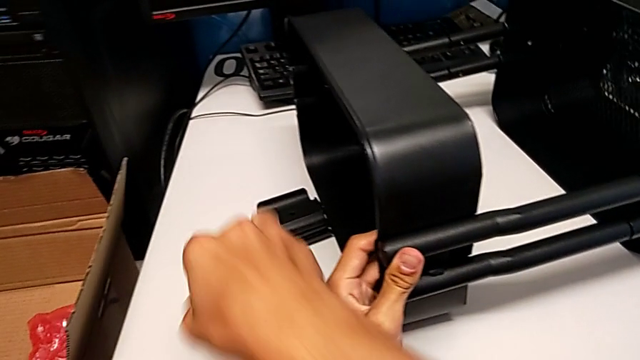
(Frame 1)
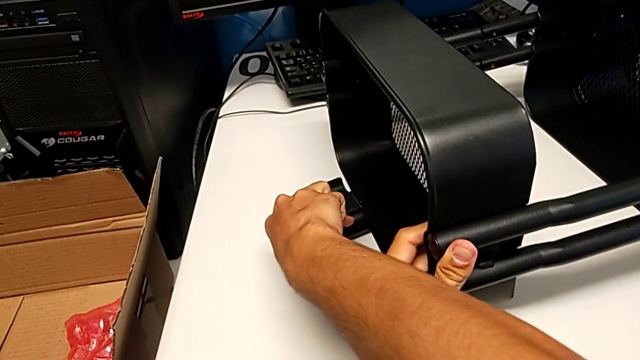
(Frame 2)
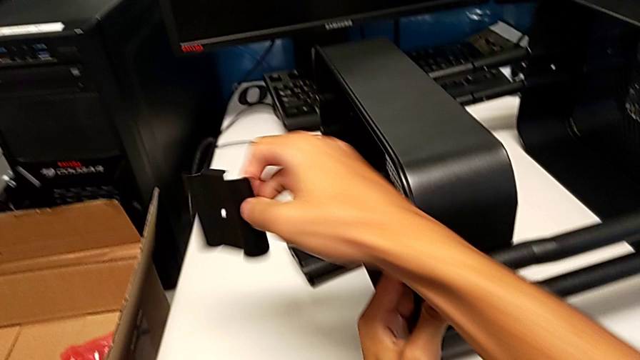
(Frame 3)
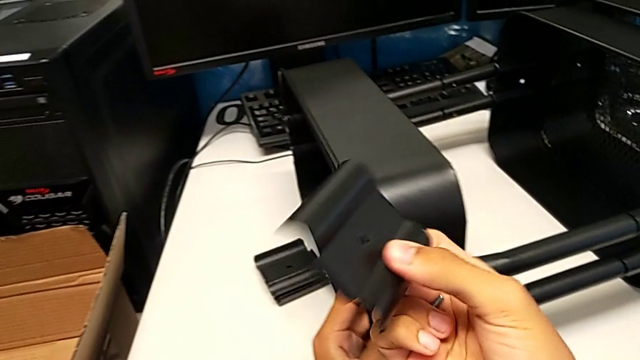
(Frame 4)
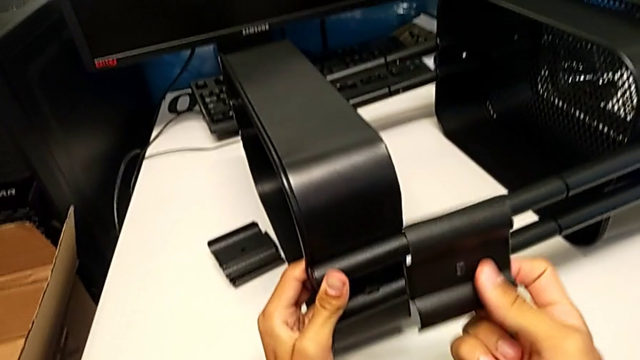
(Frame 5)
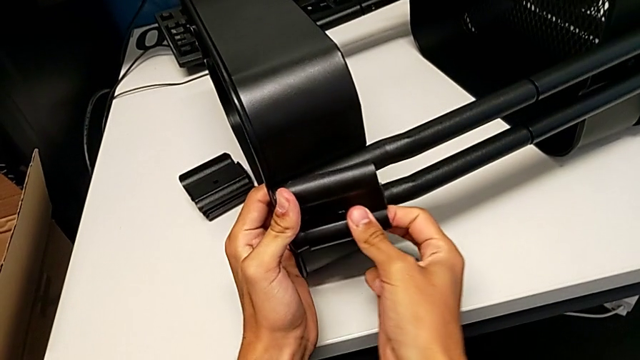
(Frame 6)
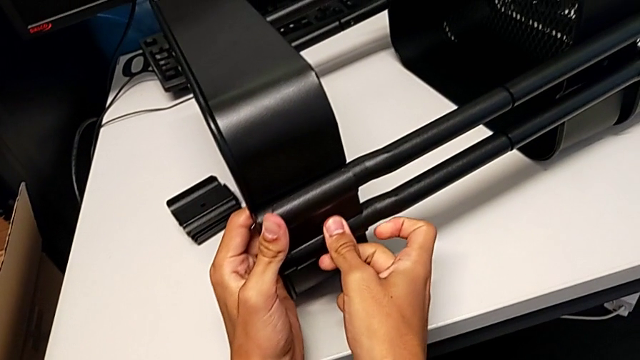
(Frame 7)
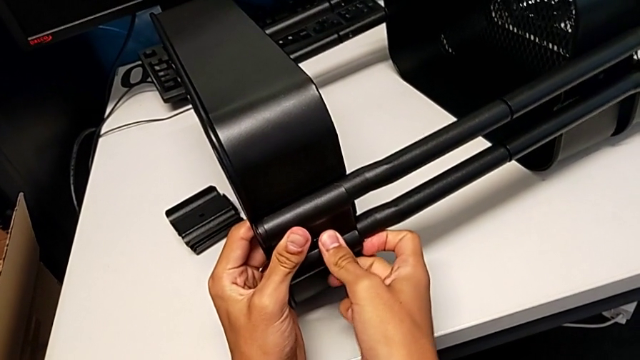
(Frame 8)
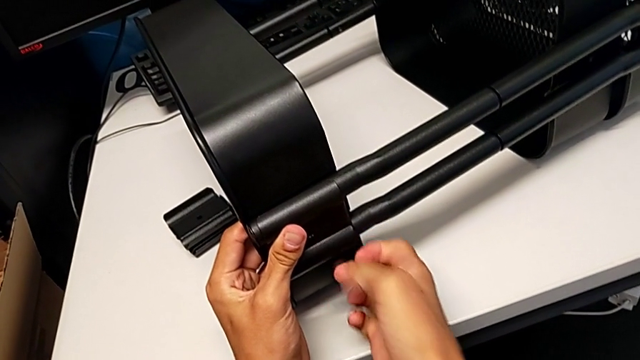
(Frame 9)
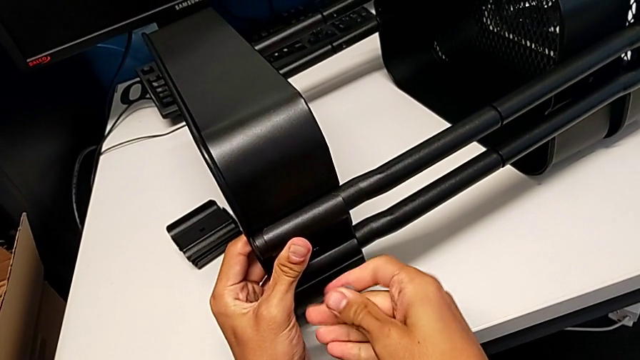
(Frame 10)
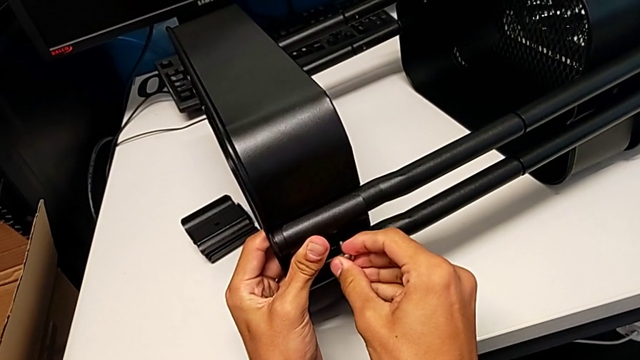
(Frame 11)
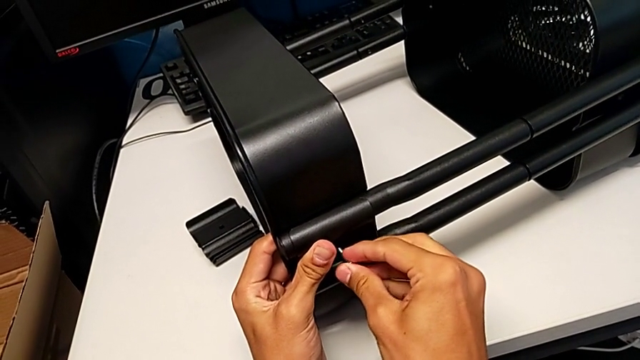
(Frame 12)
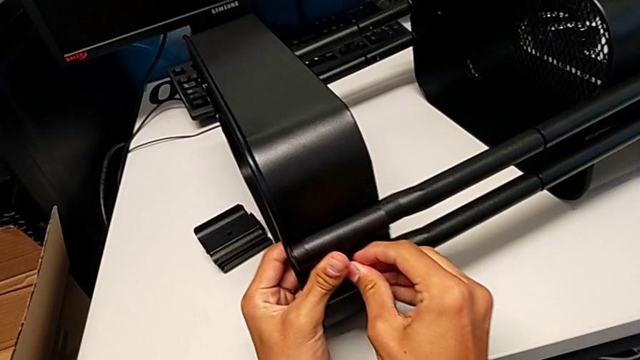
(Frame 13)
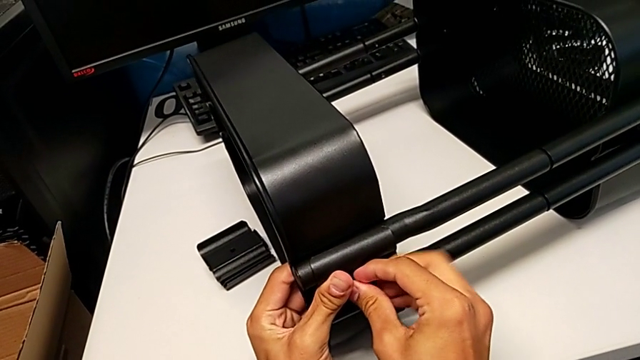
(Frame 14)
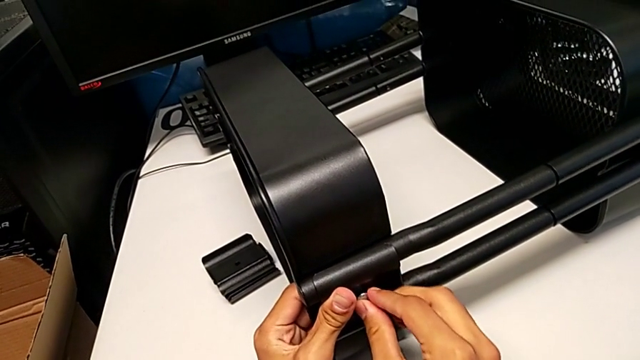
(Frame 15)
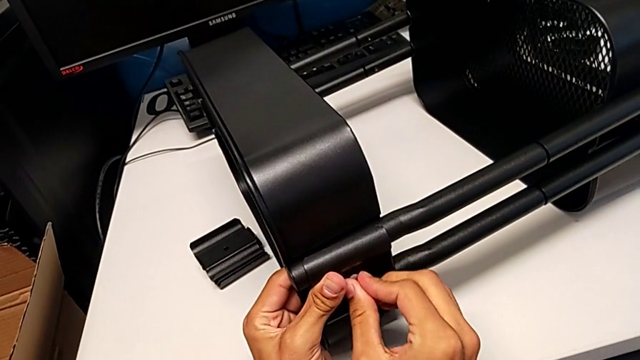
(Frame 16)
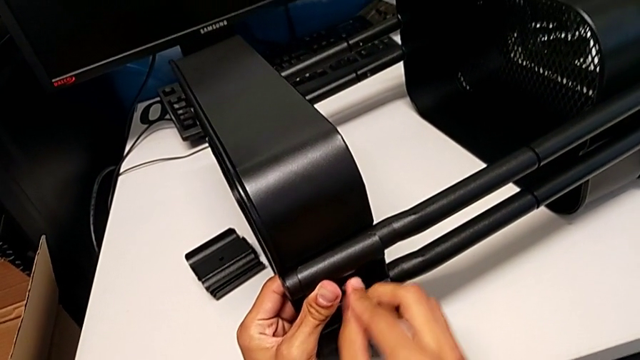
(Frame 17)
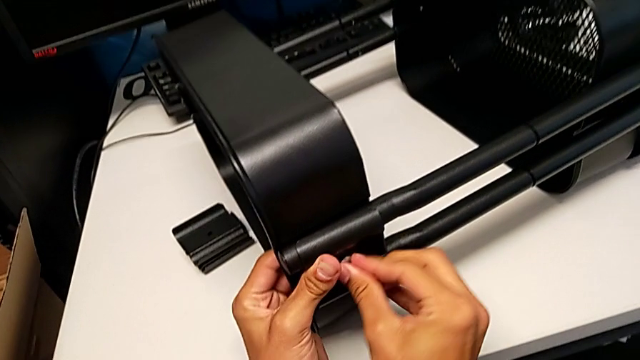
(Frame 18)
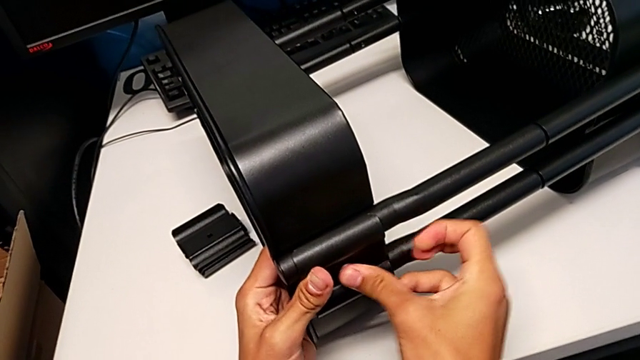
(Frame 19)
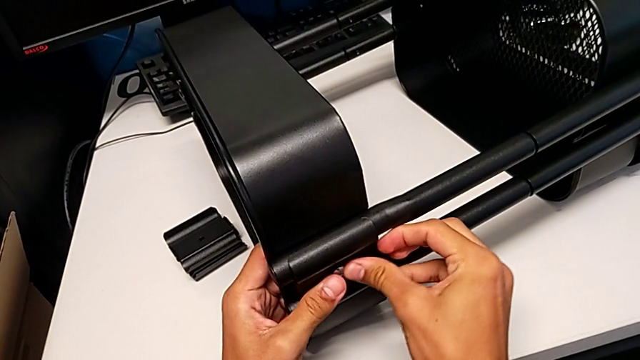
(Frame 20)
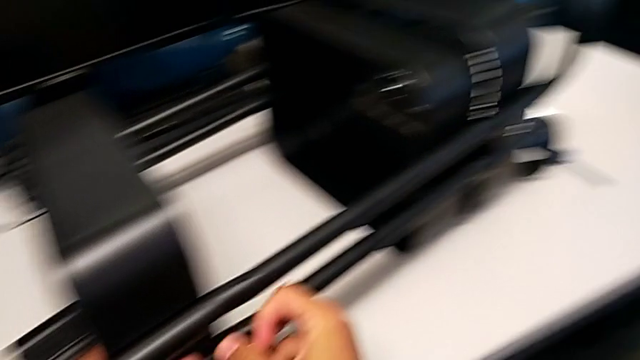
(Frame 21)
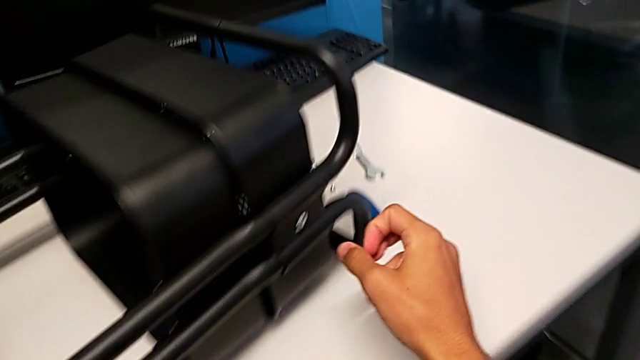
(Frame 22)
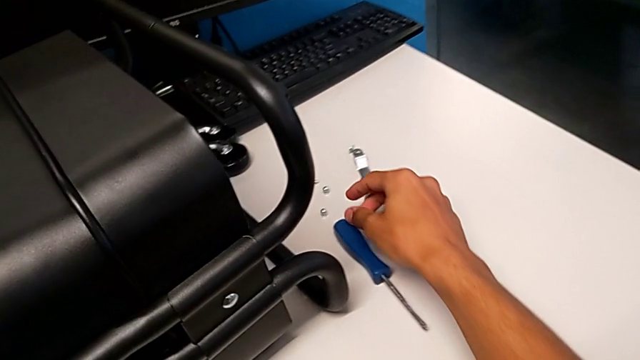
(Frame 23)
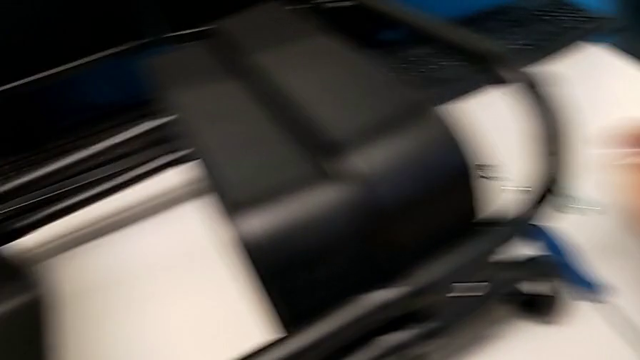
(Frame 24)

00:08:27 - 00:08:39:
The camera wearer is screwing the top tray onto the base of the shelf. They grab the bracket, align it, insert the bolt, screw it, approach the hexagon cap nut and grab it.

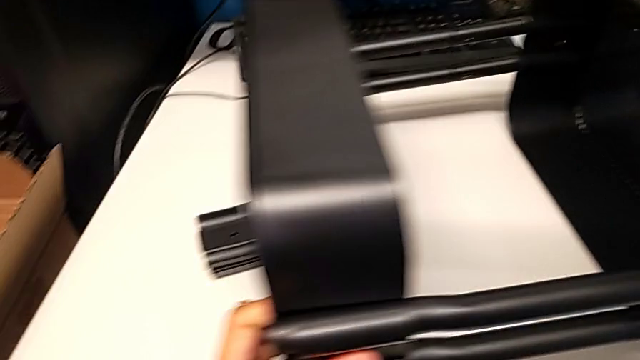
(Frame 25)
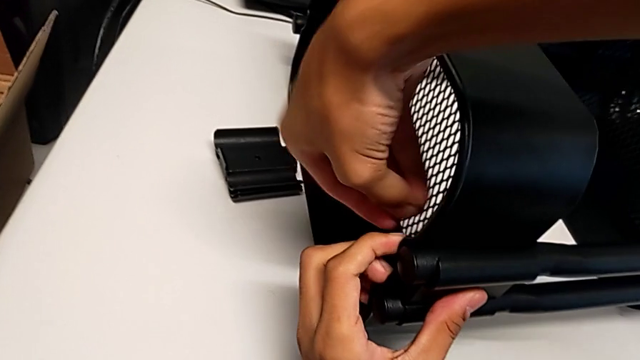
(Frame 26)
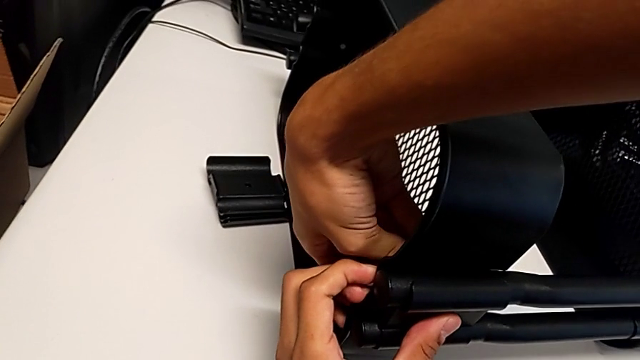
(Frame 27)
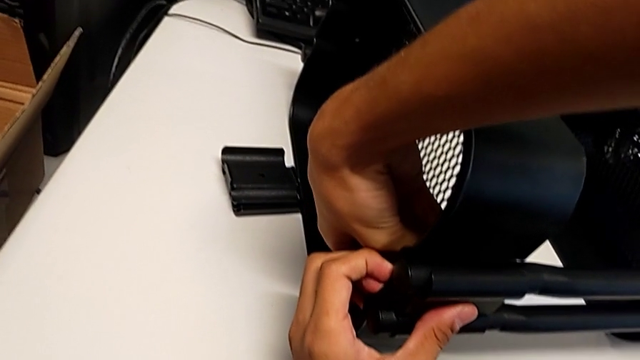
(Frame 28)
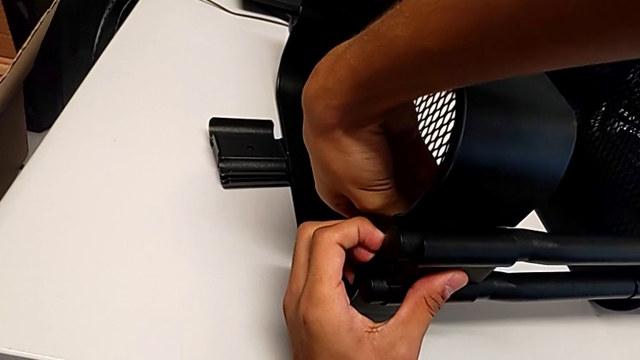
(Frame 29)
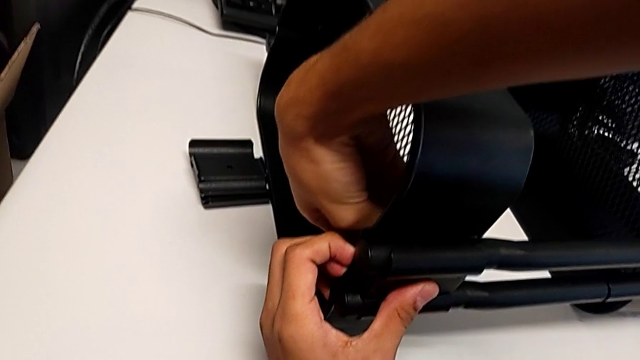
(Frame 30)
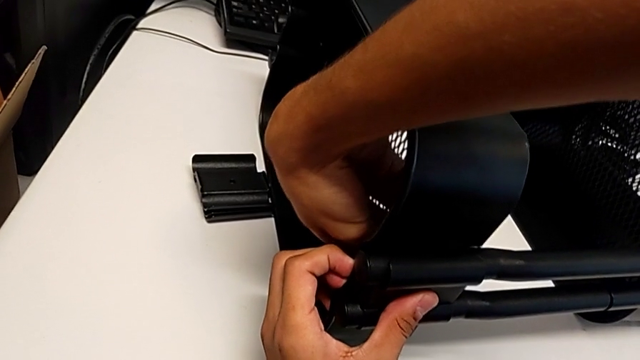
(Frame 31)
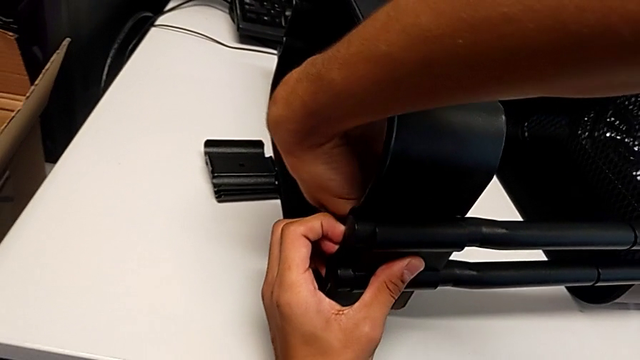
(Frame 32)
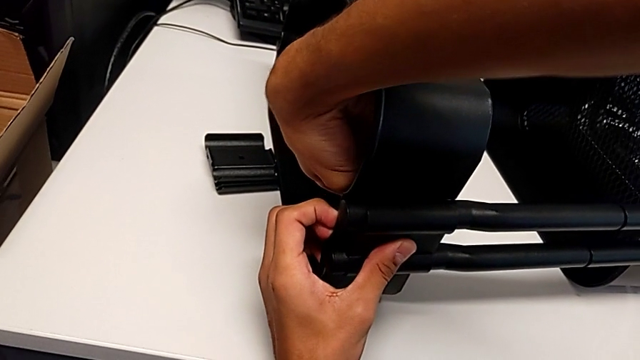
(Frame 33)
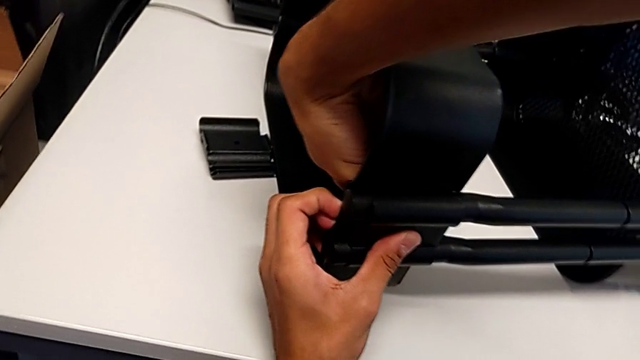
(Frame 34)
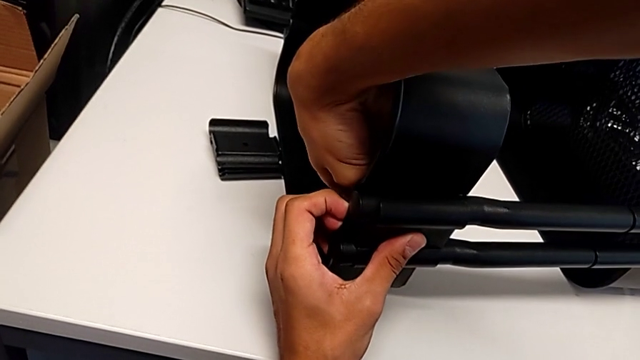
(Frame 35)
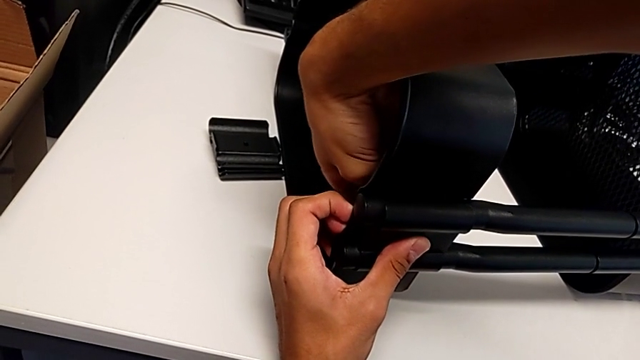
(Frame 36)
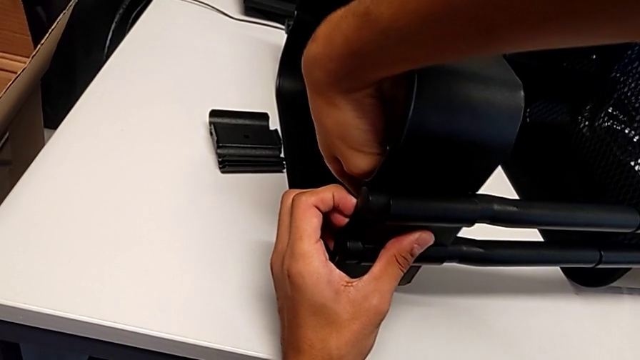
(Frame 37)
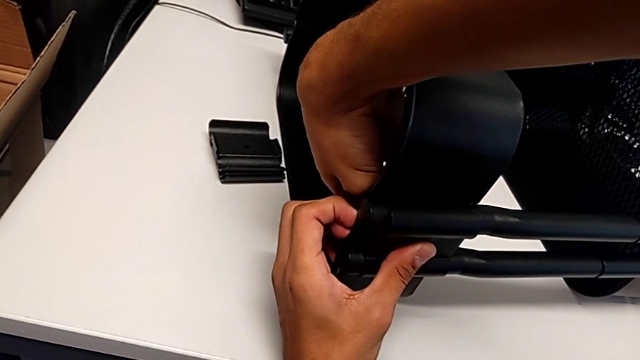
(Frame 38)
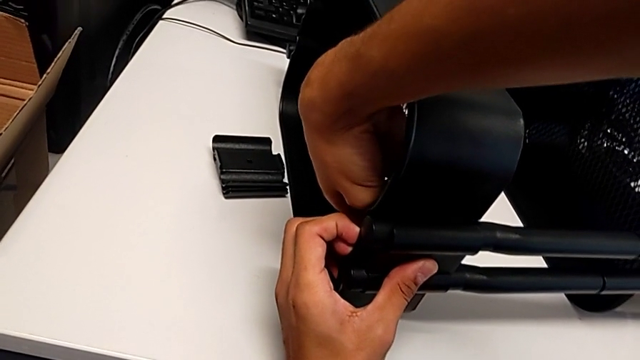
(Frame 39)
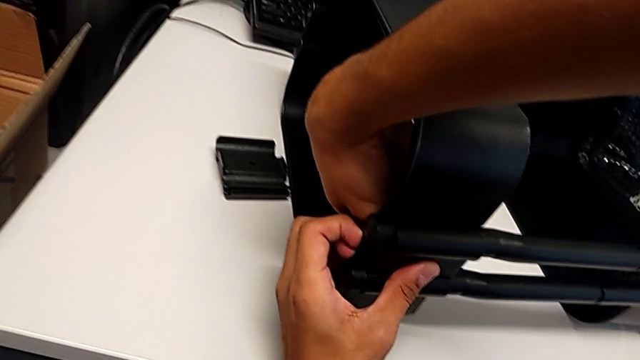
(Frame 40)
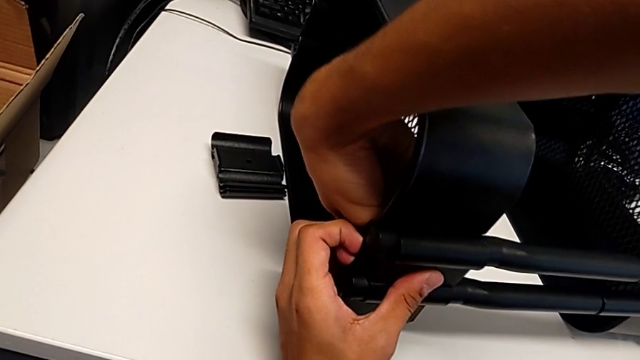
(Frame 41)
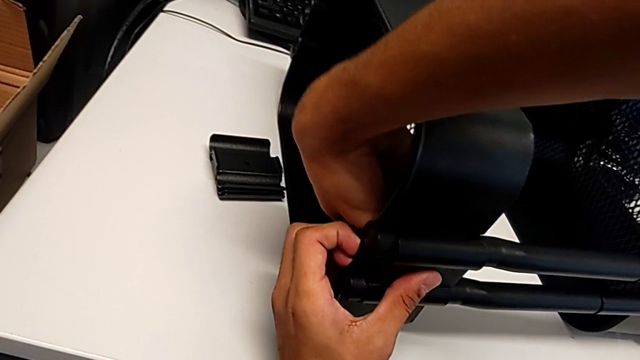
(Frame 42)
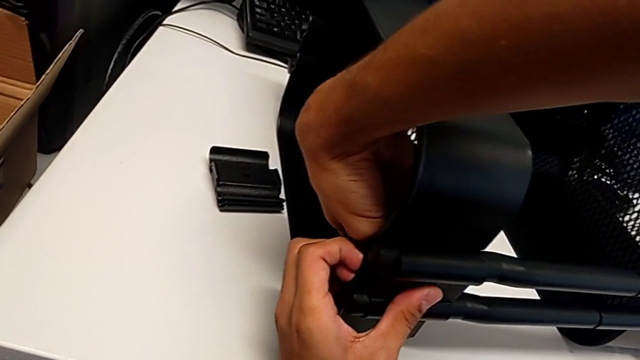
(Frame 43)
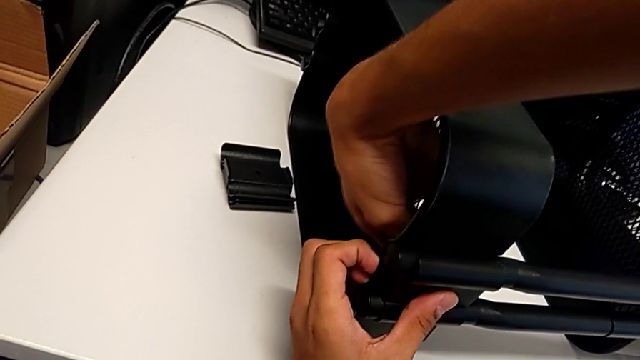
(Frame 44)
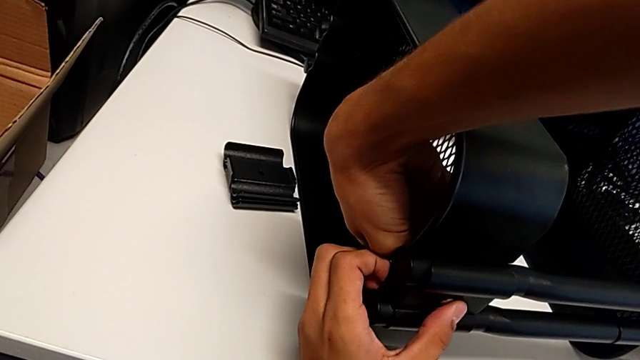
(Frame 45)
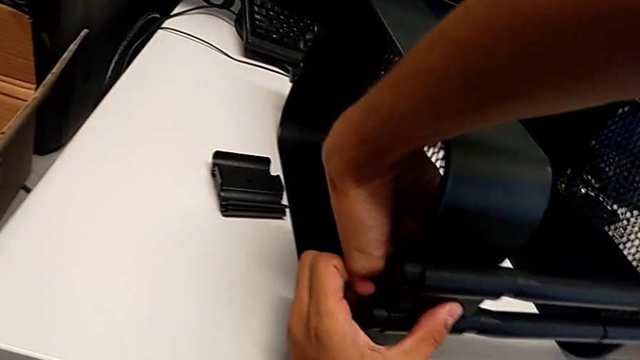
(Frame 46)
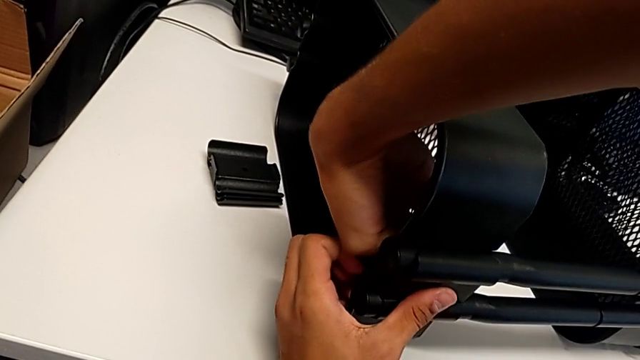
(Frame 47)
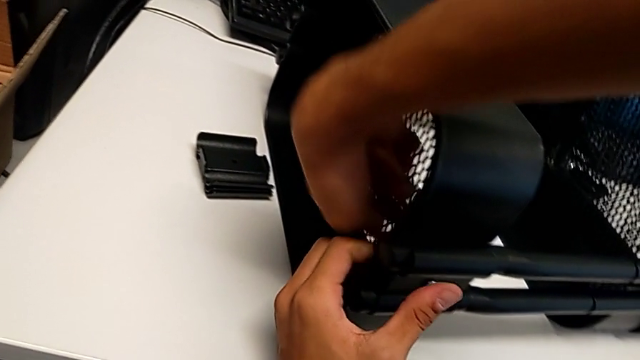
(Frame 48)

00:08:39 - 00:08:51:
The camera wearer is screwing the top tray onto the base of the shelf. They insert the hexagon cap nut and screw it.
